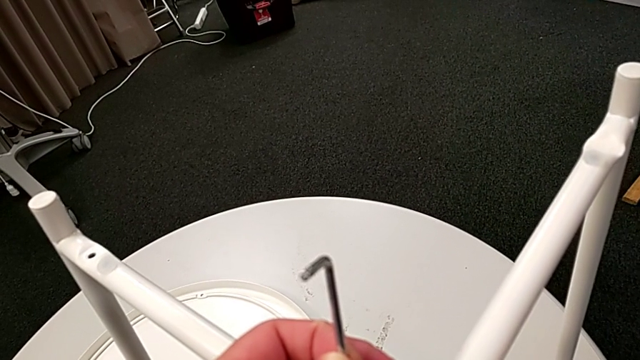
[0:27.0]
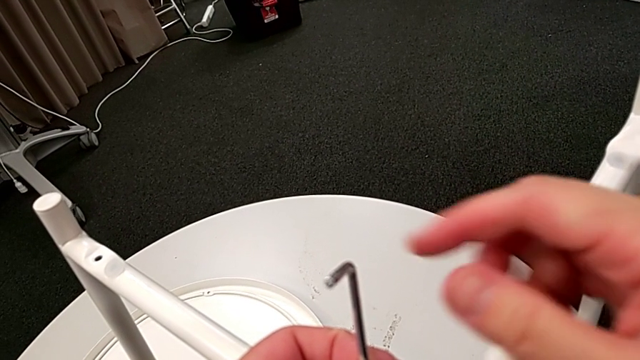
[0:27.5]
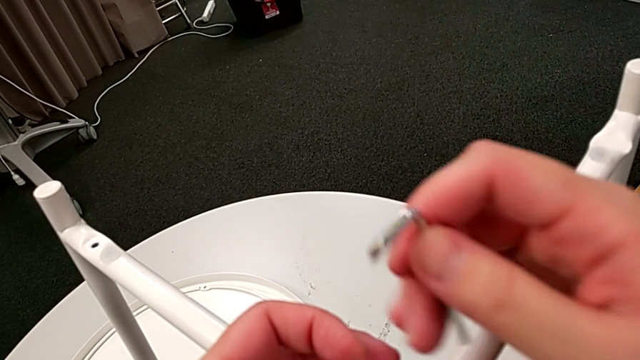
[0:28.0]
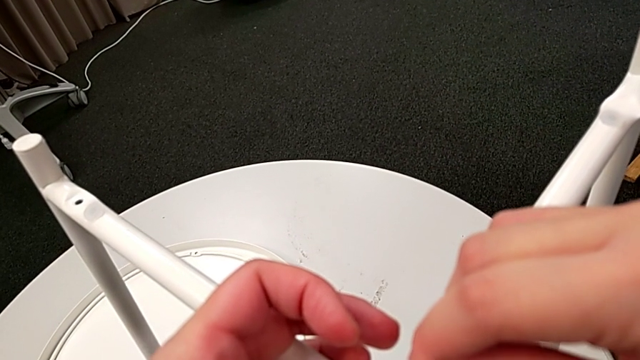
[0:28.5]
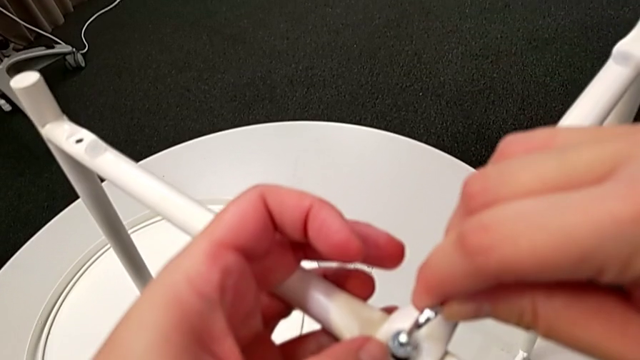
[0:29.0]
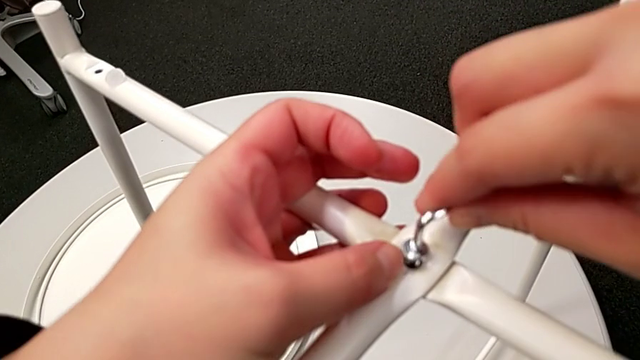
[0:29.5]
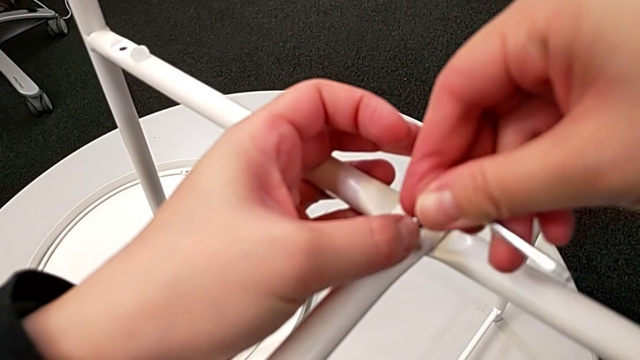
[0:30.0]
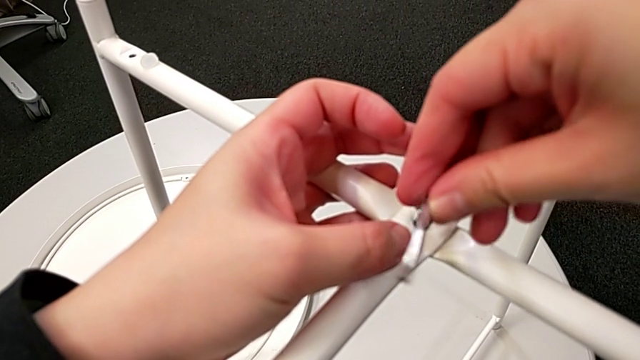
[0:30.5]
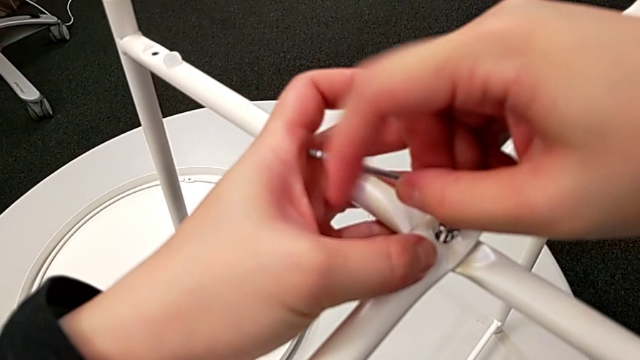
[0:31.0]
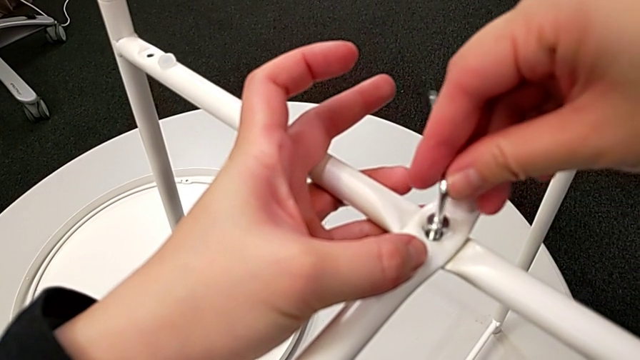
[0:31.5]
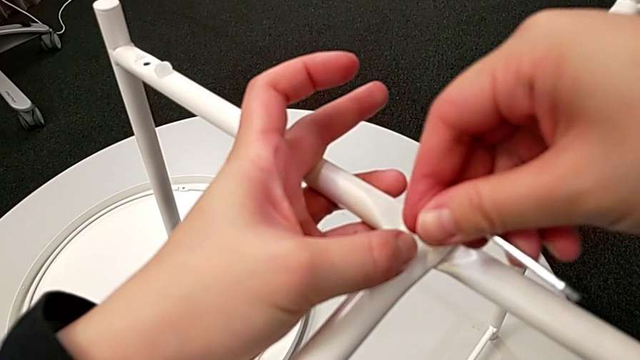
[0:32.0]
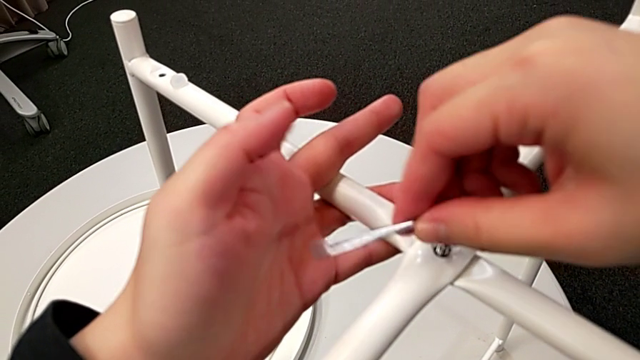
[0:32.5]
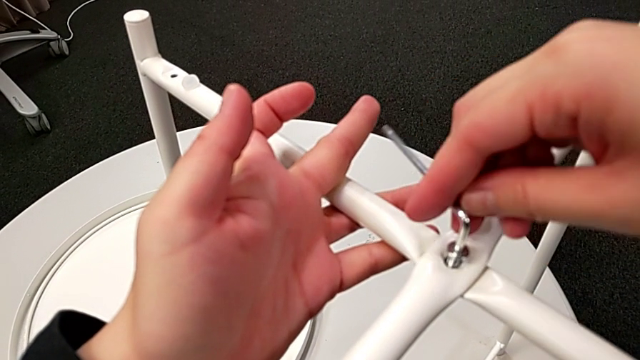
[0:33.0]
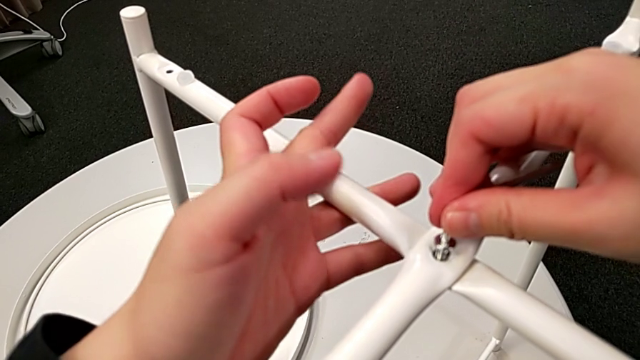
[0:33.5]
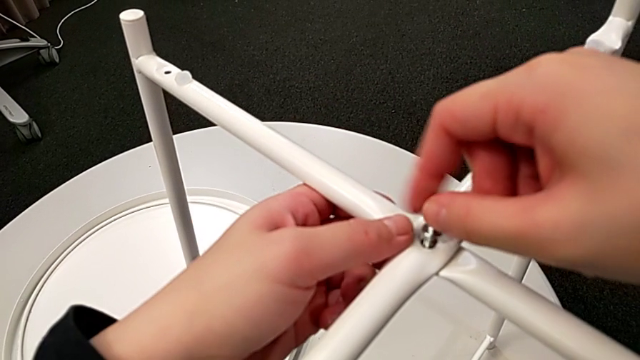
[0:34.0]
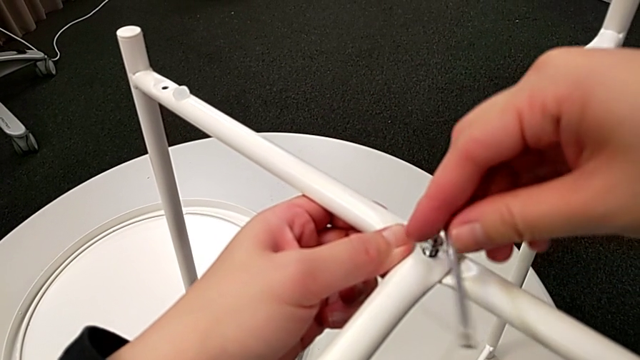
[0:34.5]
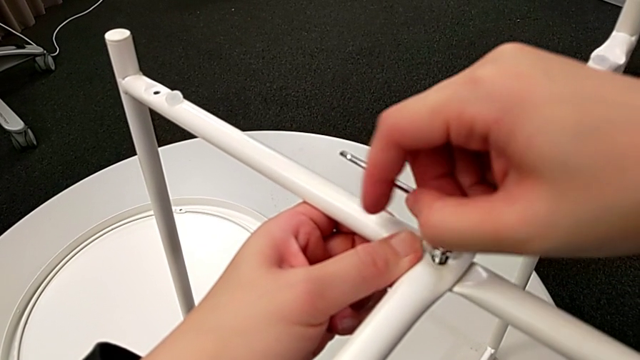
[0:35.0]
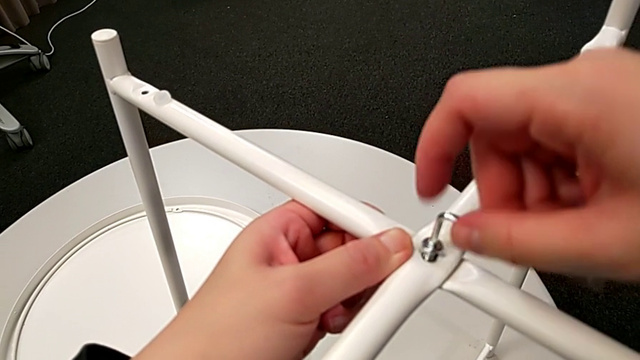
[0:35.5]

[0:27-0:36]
The camera wearer is screwing the first hex socket head into the leg of the table. They grab the Allen wrench, insert it and begin to screw the first hex socket head.

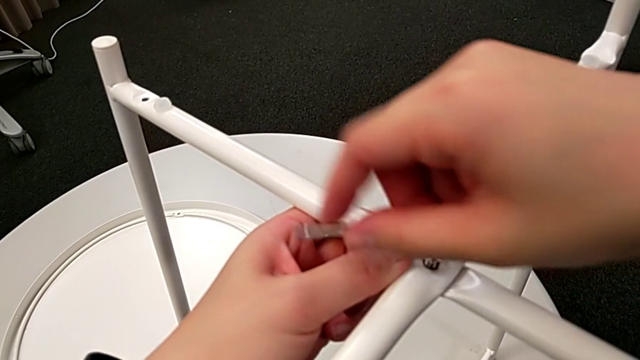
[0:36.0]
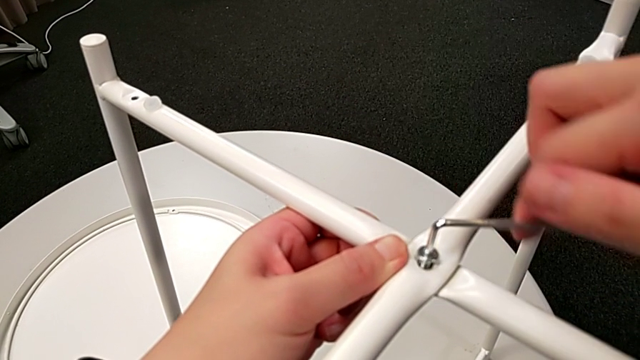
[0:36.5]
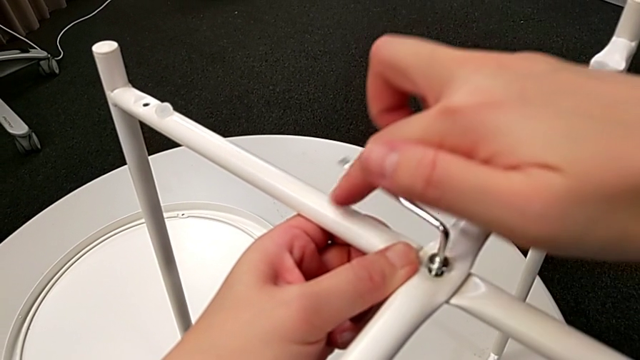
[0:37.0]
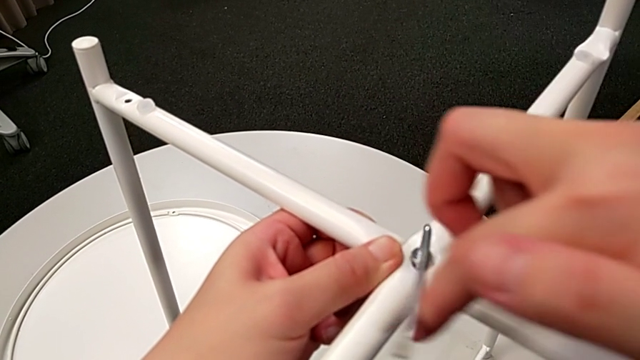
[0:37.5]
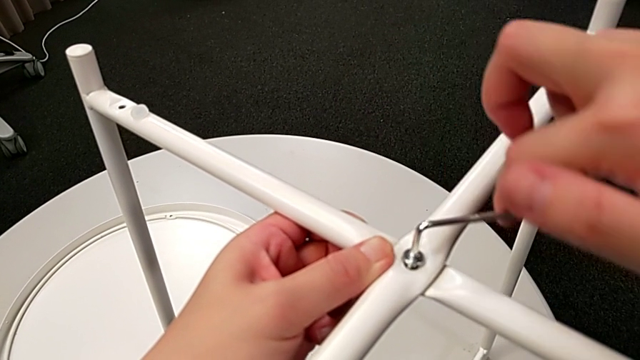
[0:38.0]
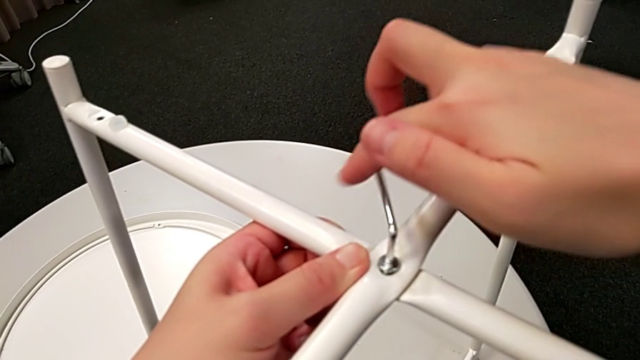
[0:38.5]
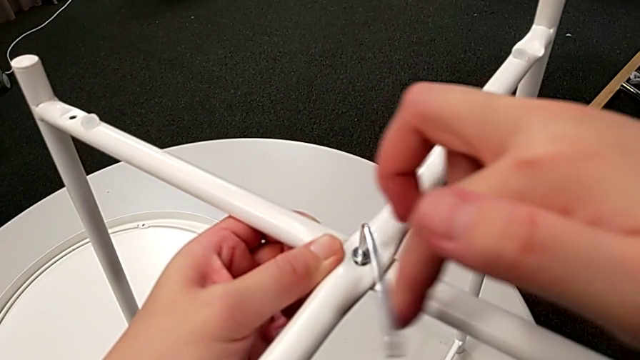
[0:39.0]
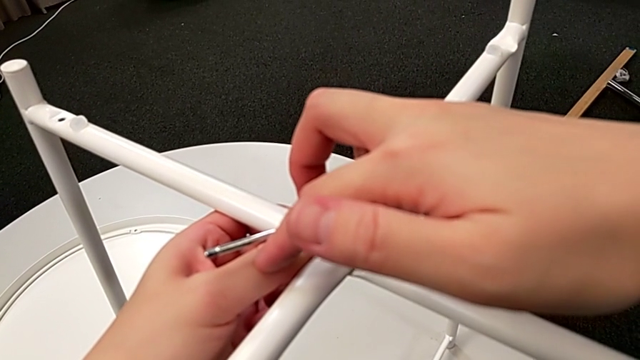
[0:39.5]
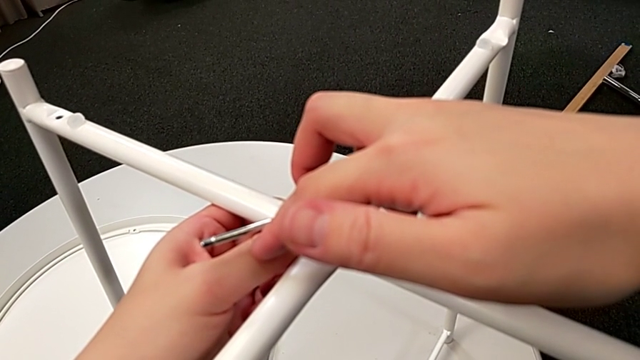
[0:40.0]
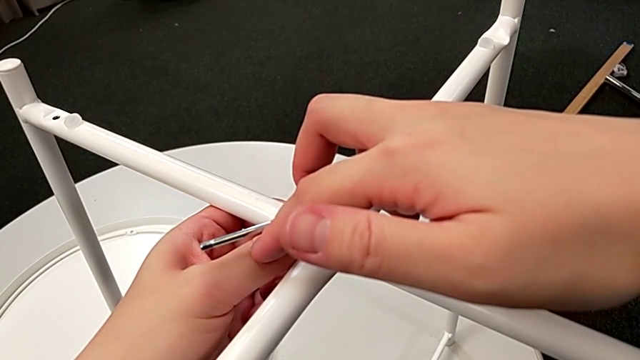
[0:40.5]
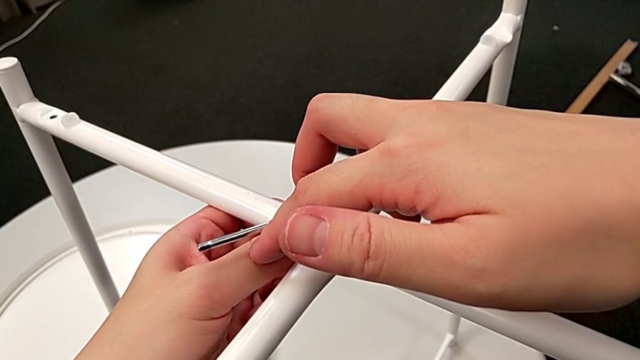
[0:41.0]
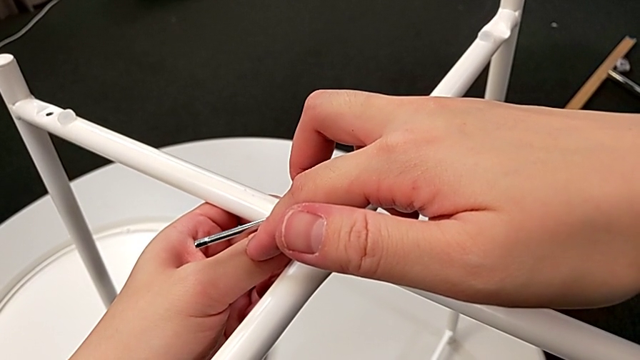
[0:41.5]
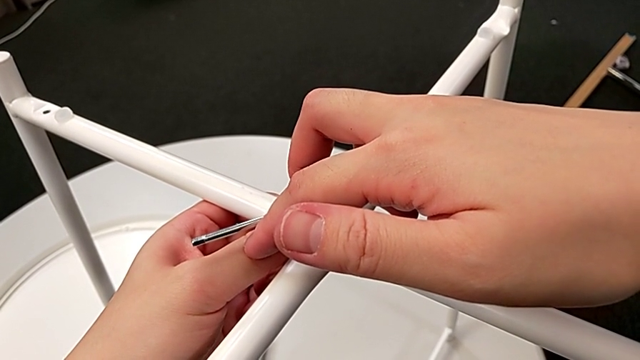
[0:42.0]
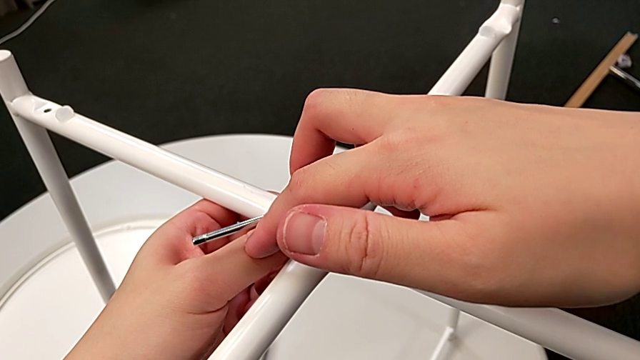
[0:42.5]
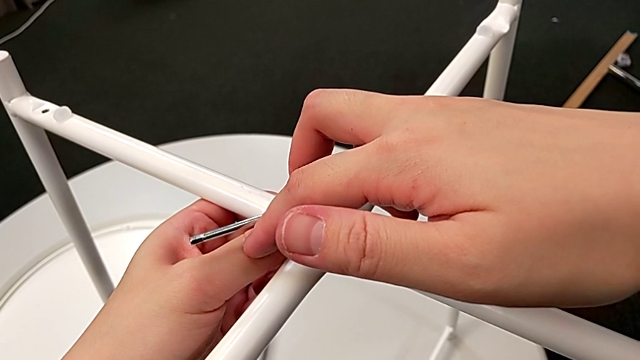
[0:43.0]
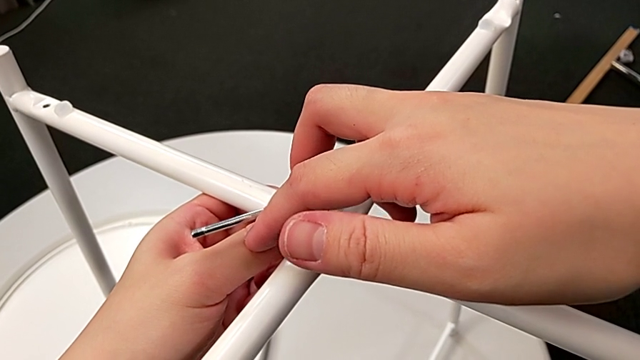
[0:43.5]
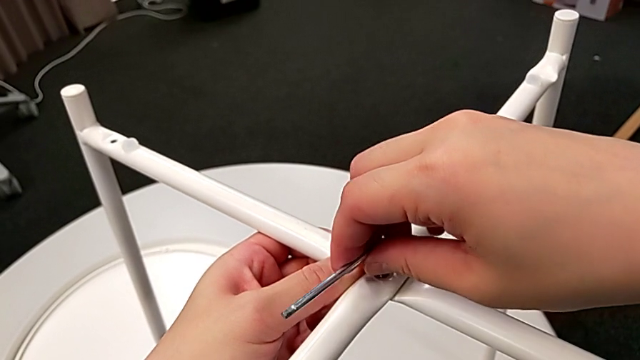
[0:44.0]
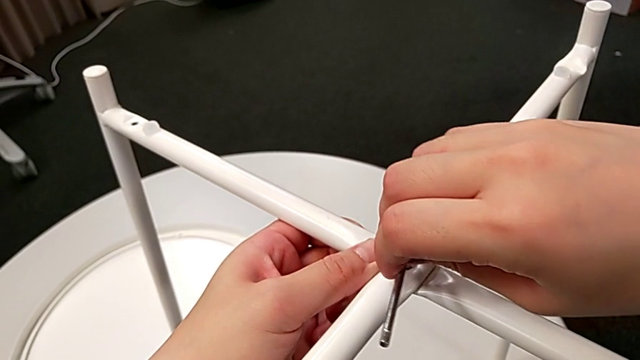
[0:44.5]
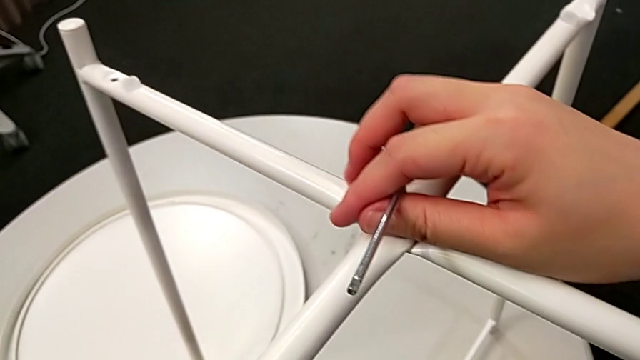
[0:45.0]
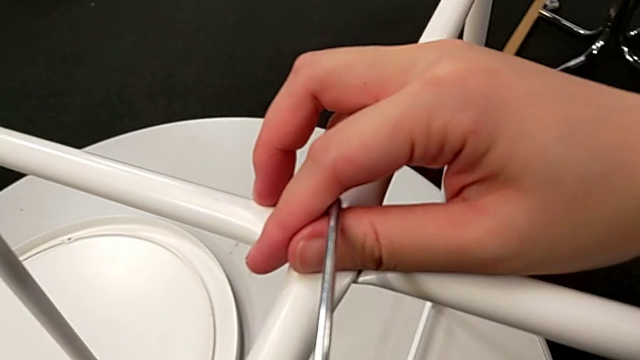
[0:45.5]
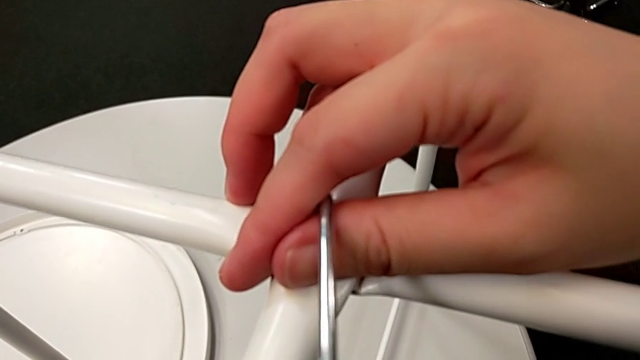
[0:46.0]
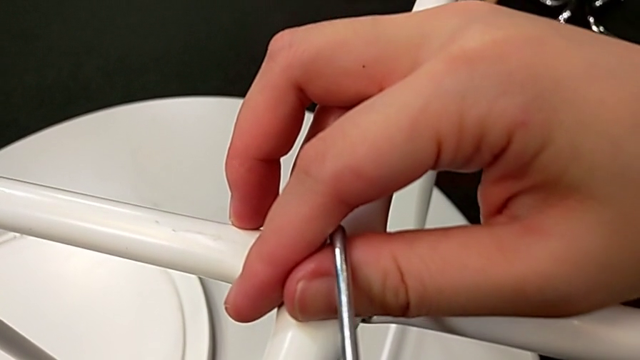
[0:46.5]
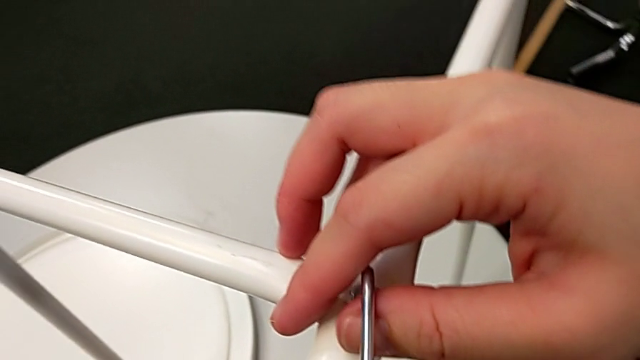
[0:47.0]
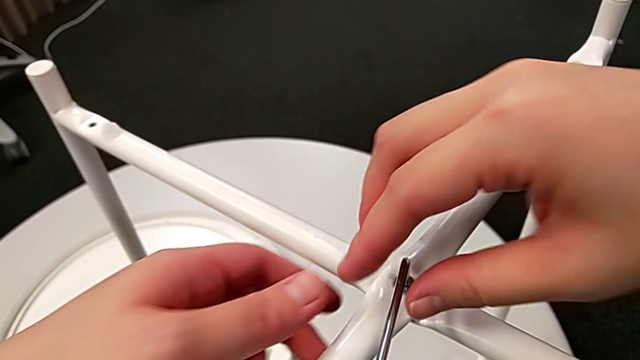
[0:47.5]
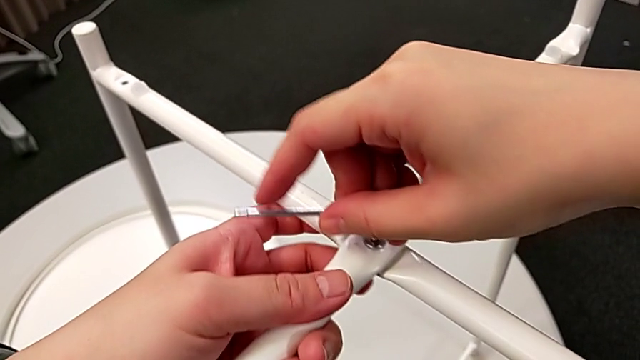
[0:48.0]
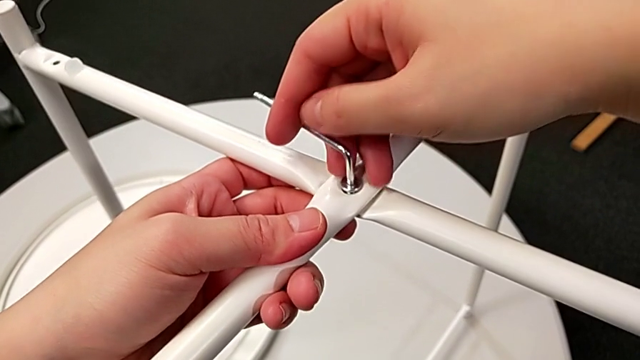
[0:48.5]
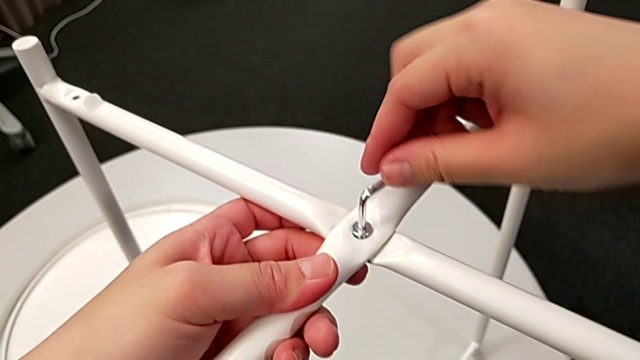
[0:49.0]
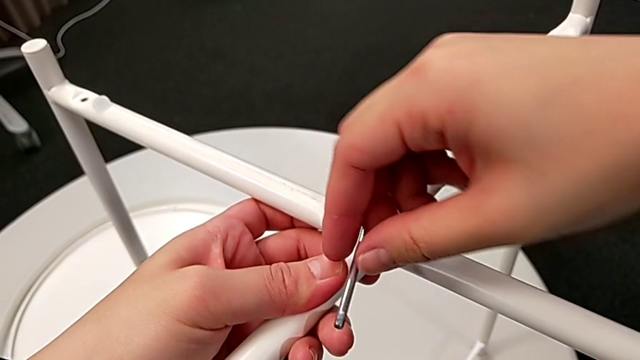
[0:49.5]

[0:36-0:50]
The camera wearer is screwing the first hex socket head into the leg of the table. They keep screwing the first hex socket head.
